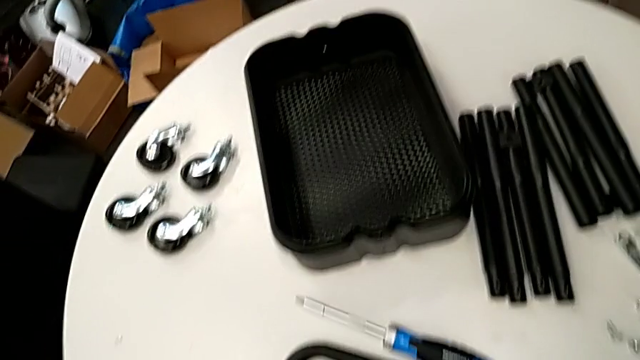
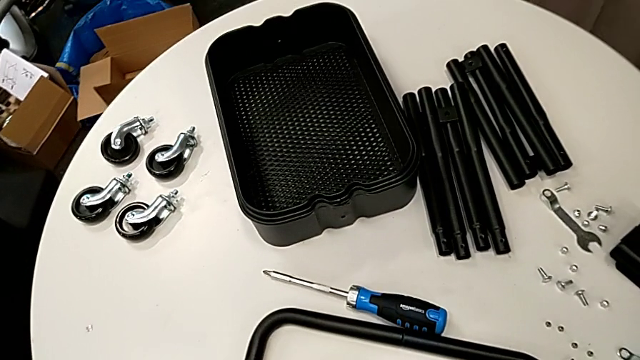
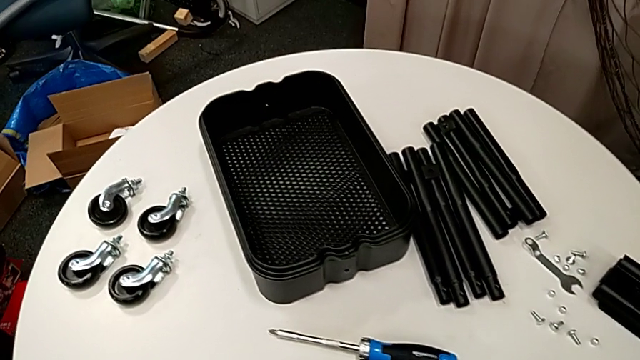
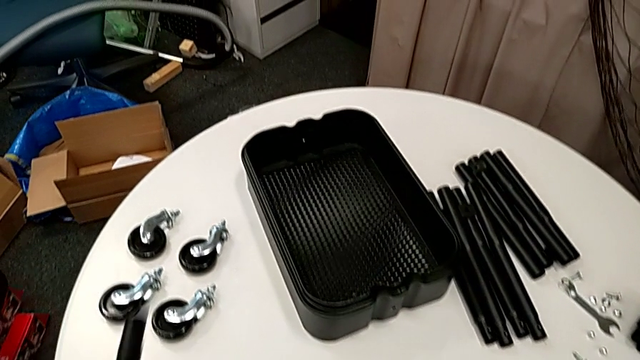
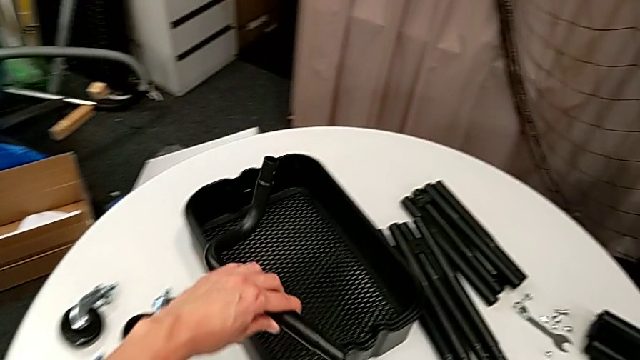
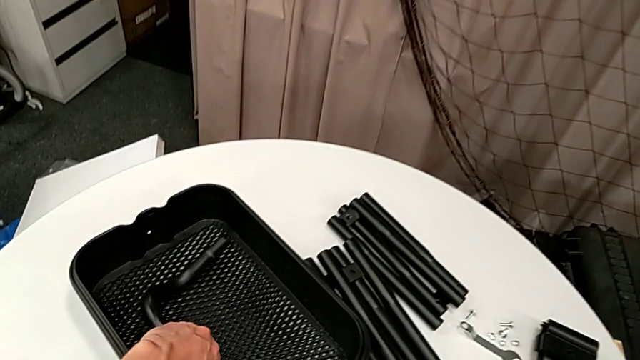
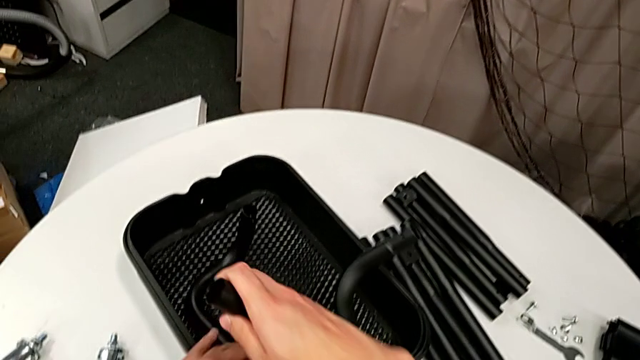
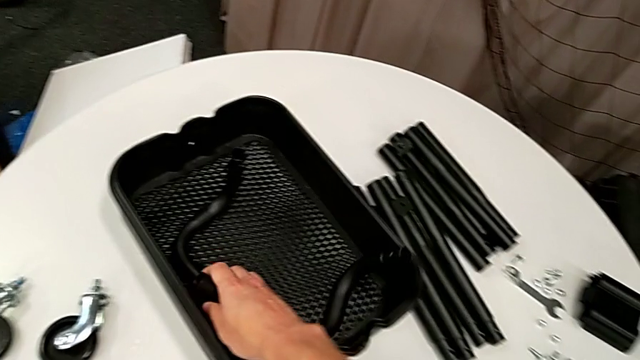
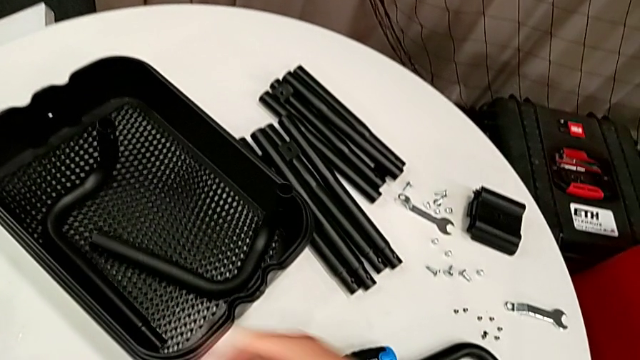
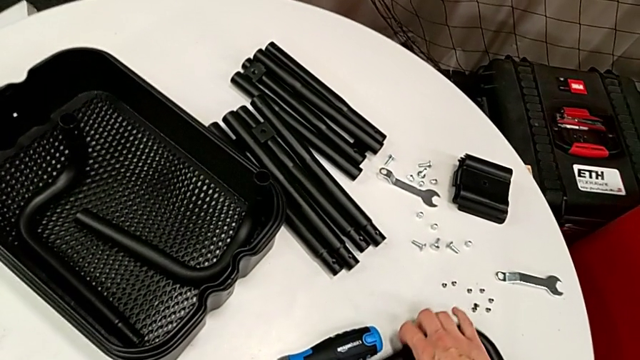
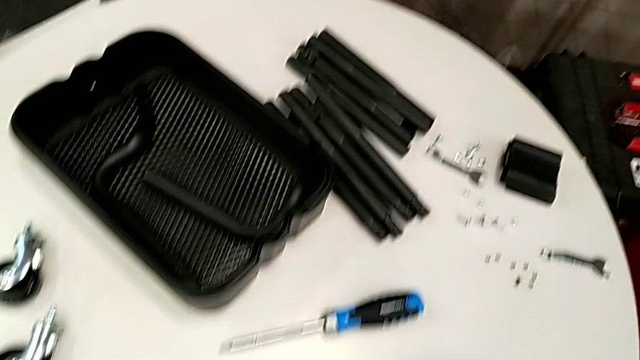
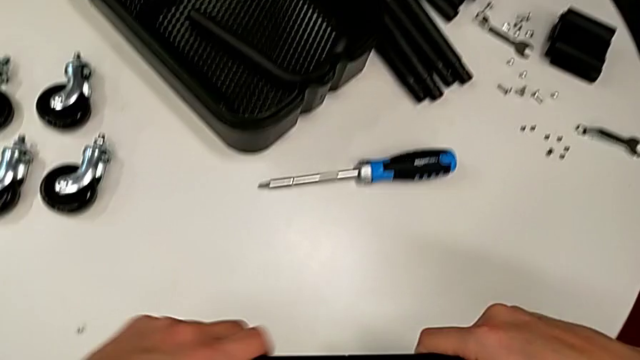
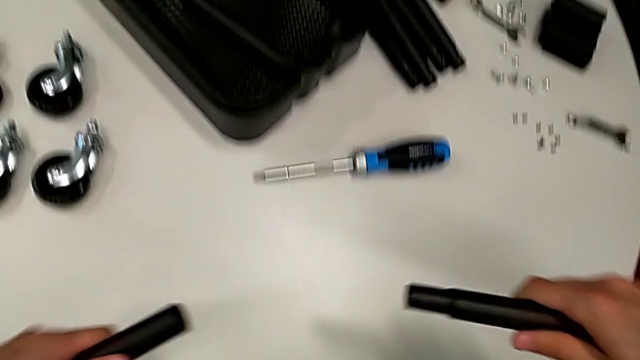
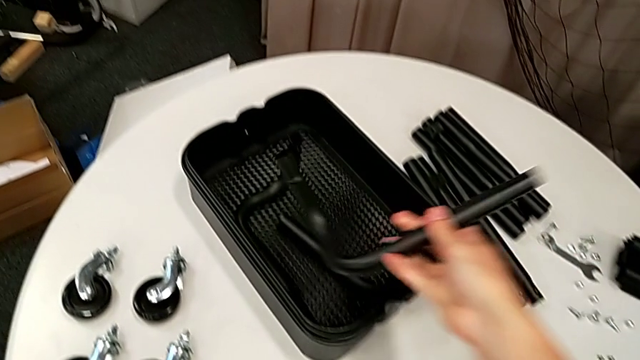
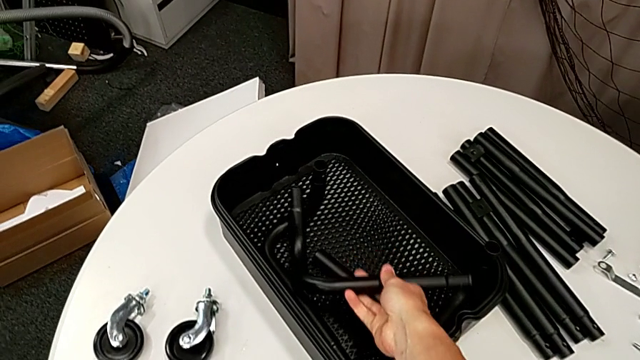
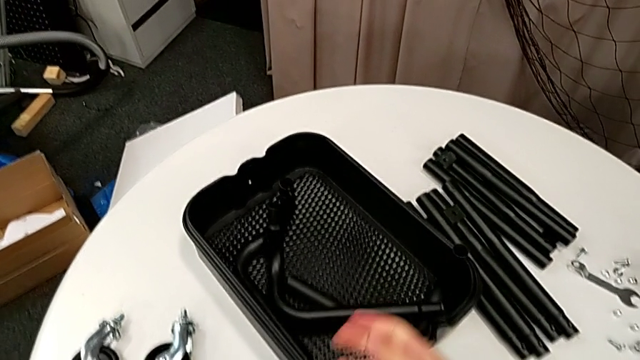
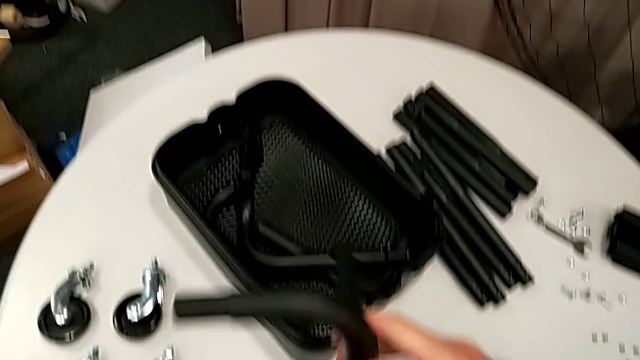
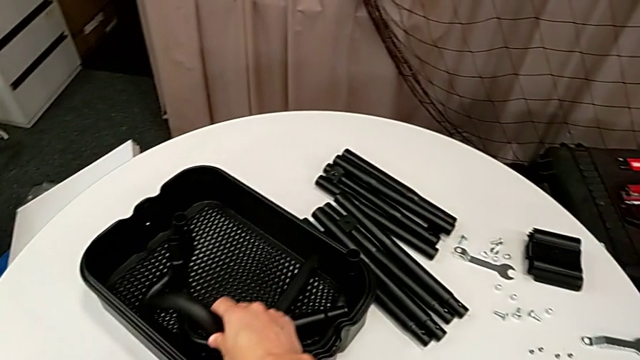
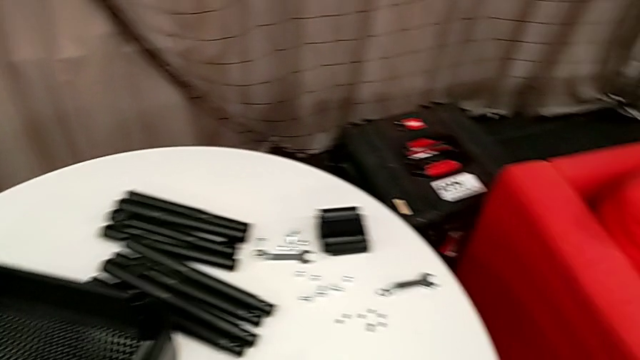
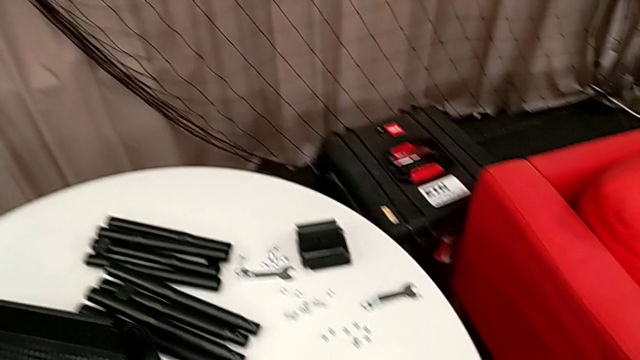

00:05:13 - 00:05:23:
The camera wearer is disassembling the remaining legs. They disassemble the half frame.
